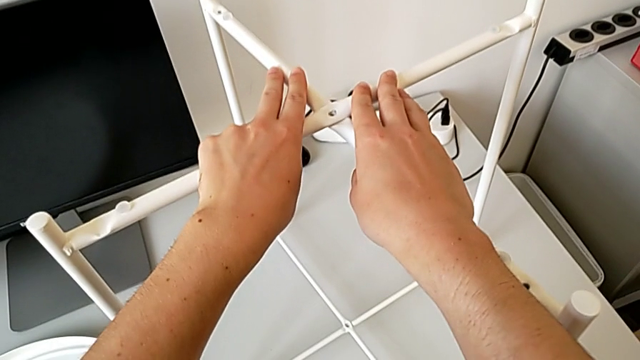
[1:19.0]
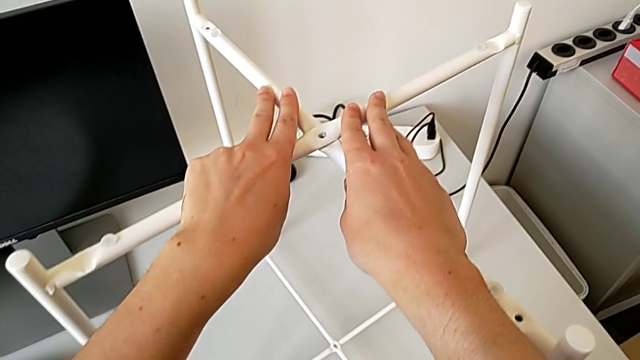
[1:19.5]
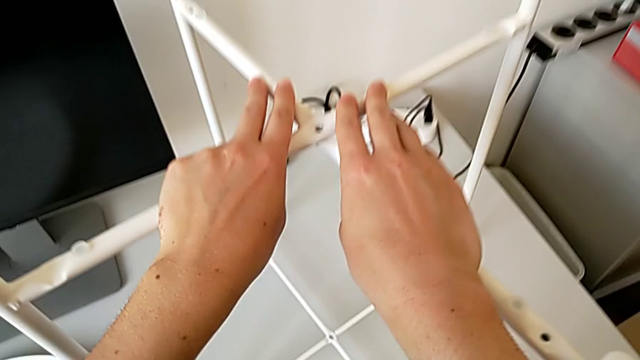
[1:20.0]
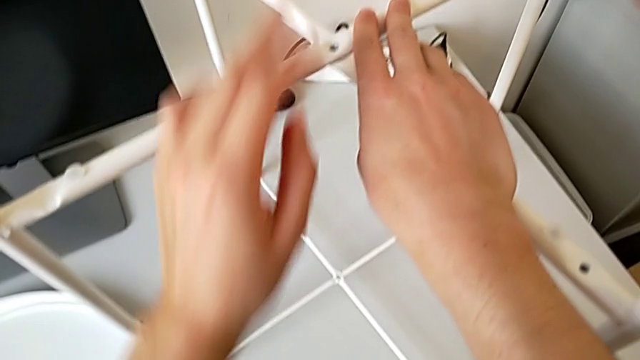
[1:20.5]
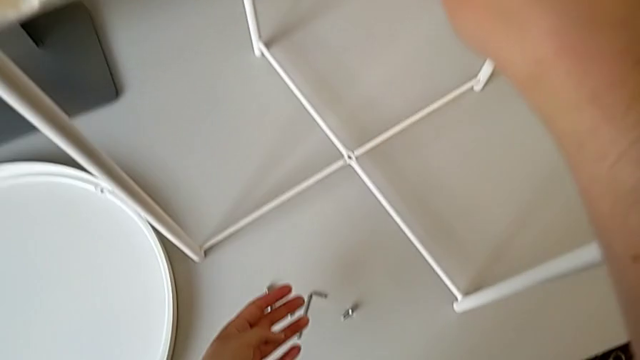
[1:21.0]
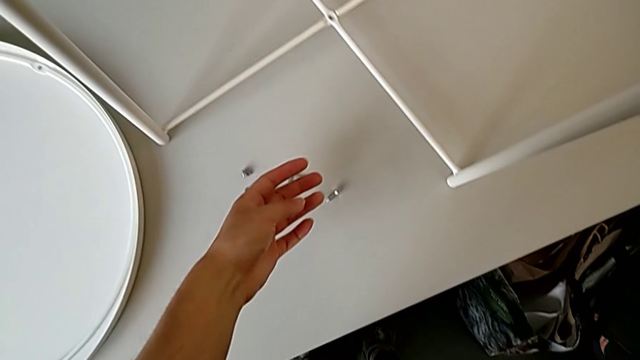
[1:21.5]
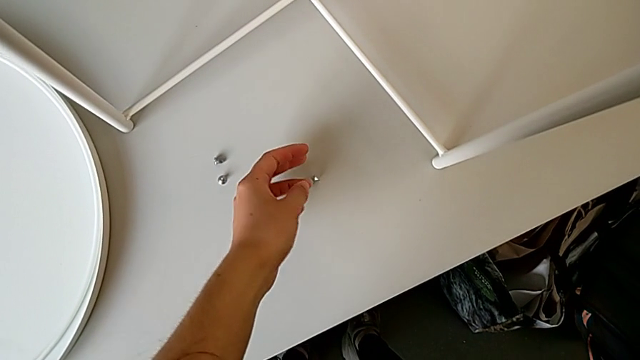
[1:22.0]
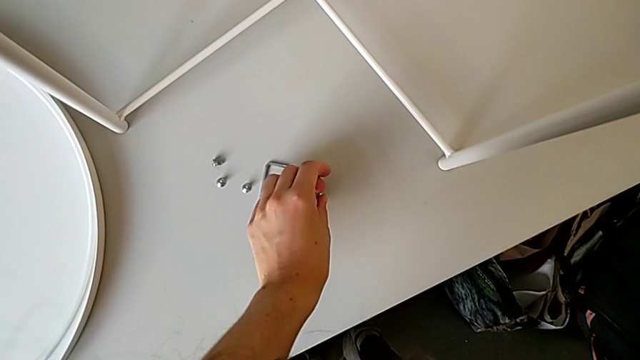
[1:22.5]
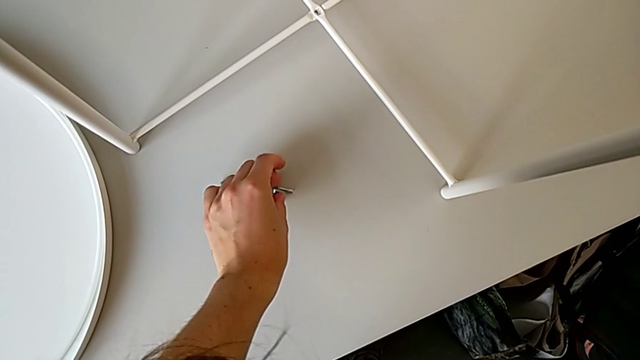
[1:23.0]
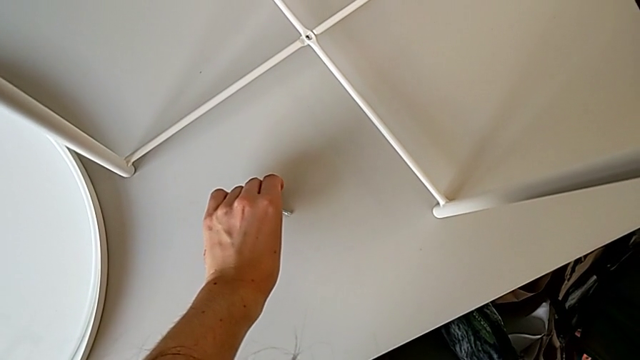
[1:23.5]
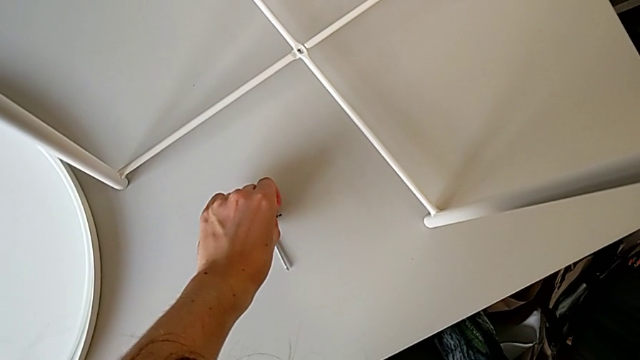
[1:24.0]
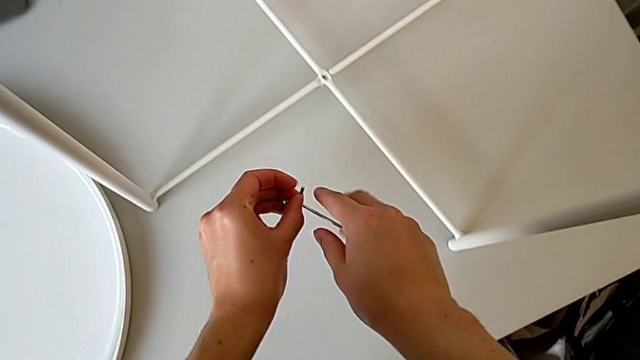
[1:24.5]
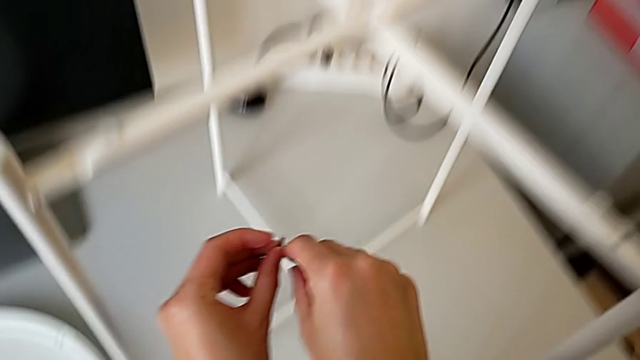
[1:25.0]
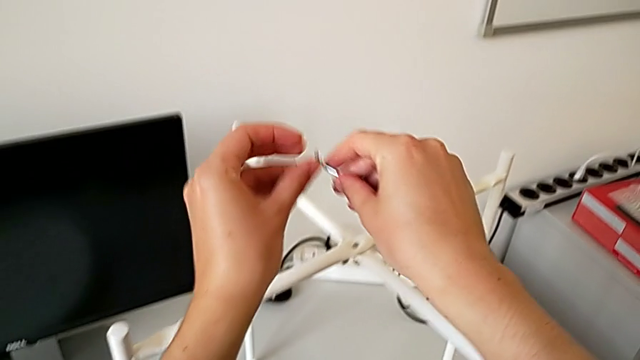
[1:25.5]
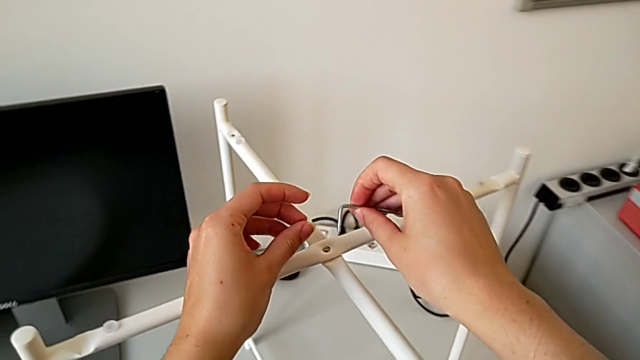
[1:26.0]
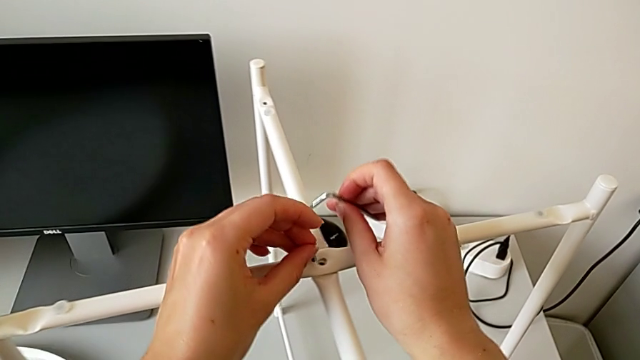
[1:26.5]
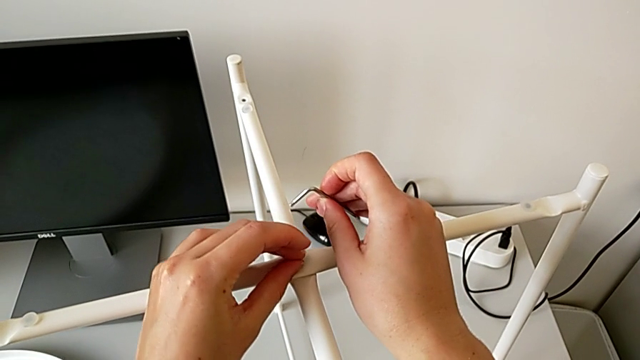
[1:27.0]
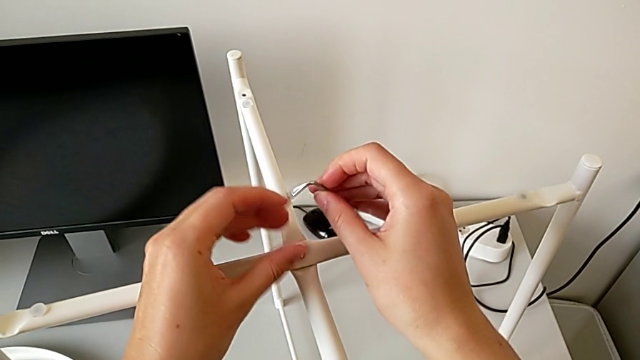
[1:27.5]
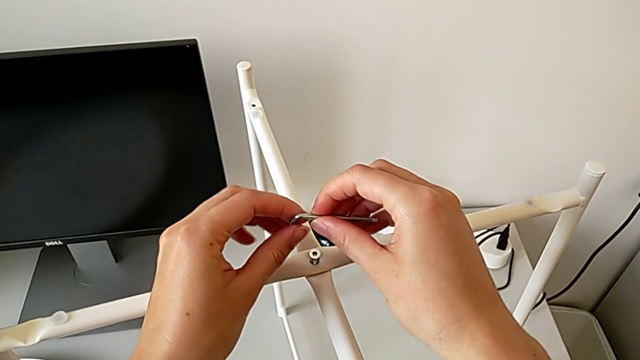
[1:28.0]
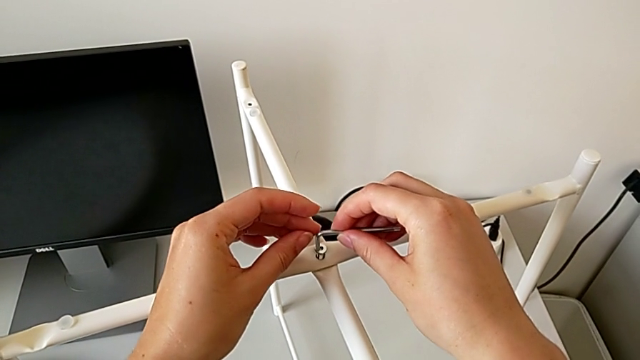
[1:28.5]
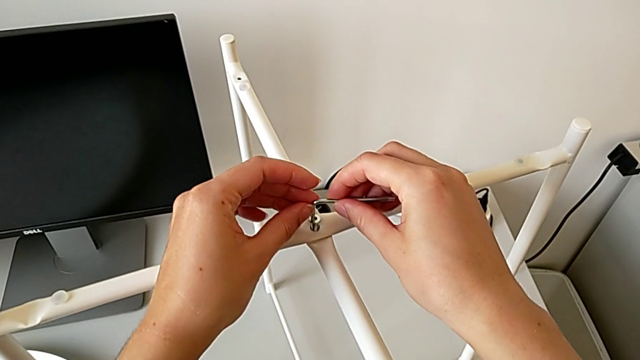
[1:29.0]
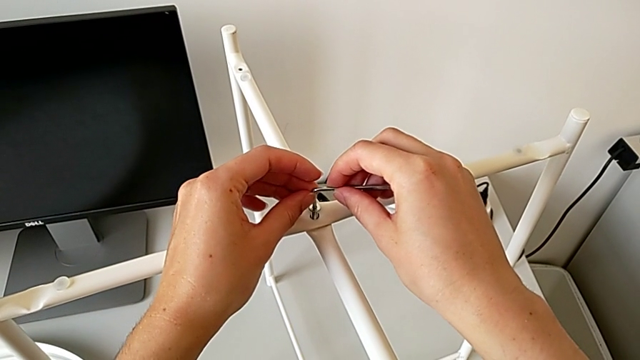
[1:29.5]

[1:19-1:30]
The camera wearer is assembling the top screw of the legs. They hold the leg, grab the hex socket head, grab the Allen wrench, insert the hex socket head and insert the Allen wrench.

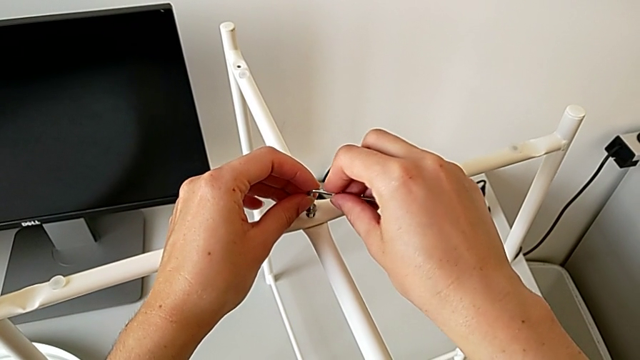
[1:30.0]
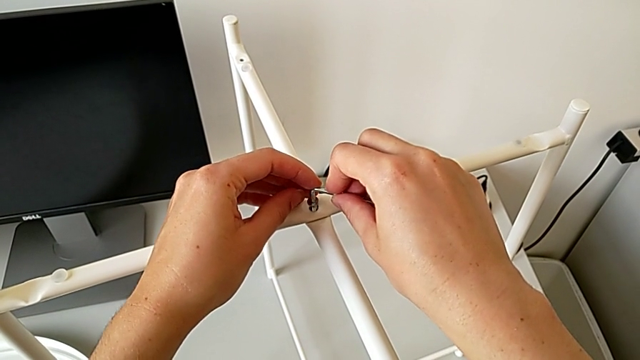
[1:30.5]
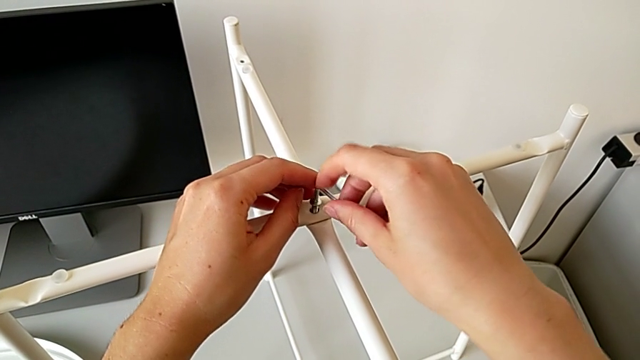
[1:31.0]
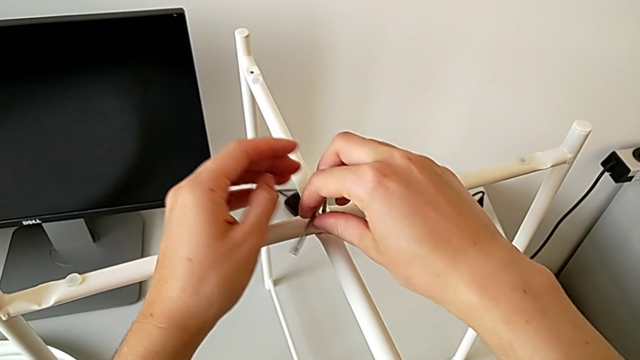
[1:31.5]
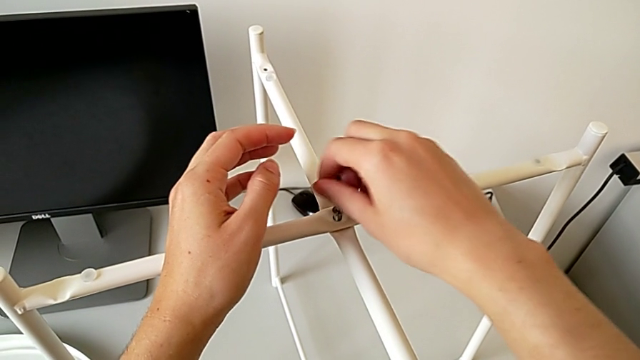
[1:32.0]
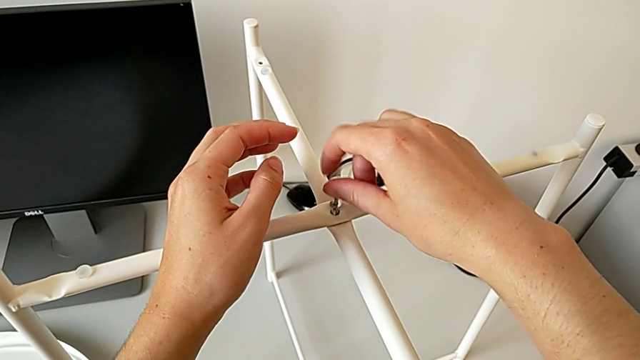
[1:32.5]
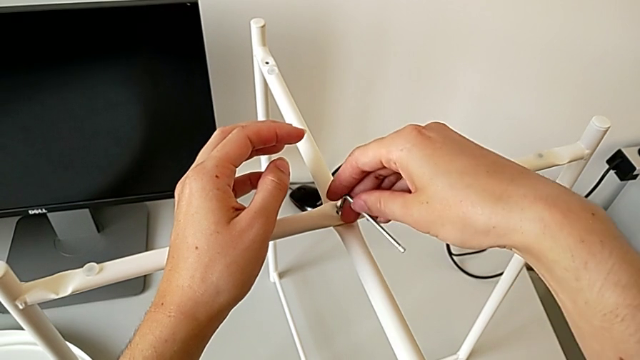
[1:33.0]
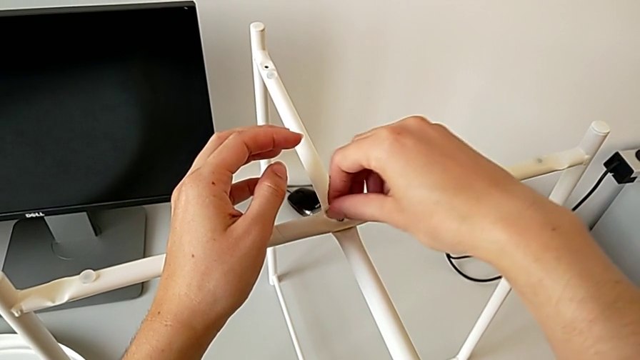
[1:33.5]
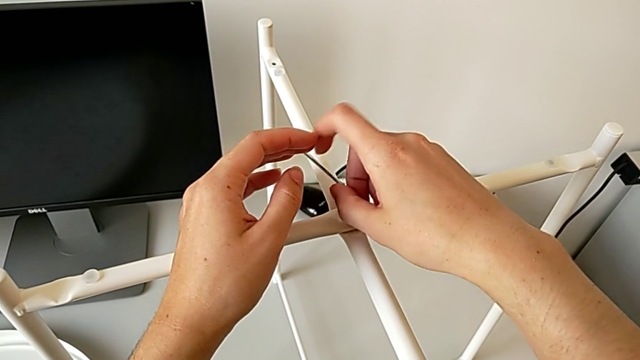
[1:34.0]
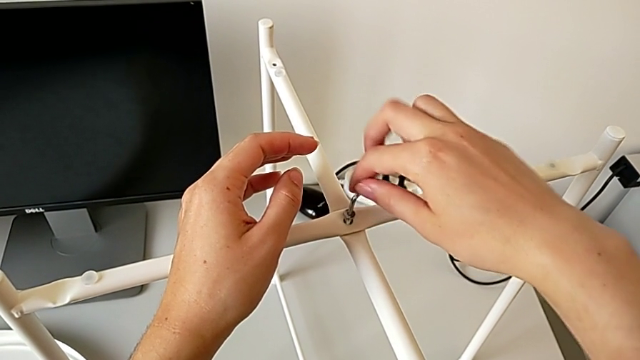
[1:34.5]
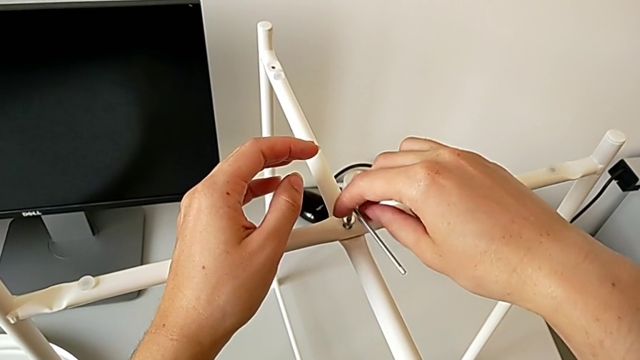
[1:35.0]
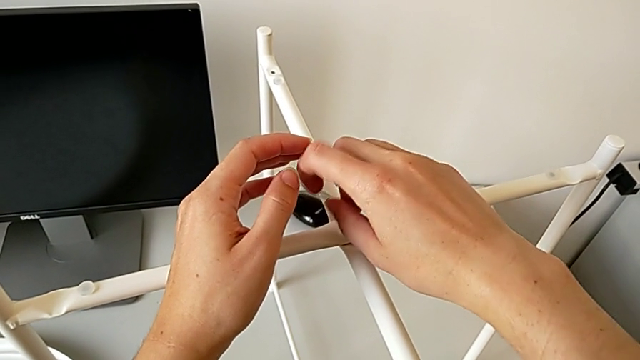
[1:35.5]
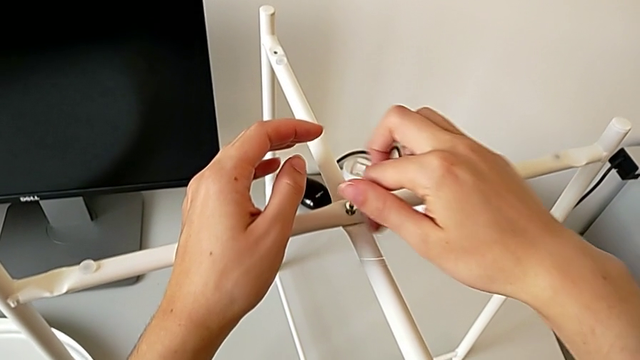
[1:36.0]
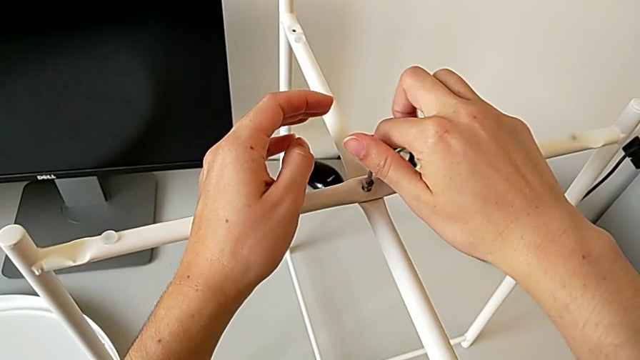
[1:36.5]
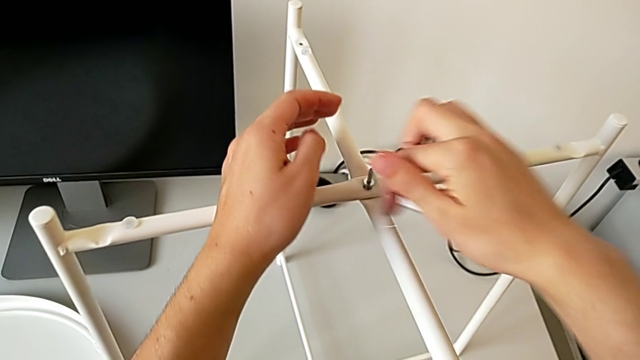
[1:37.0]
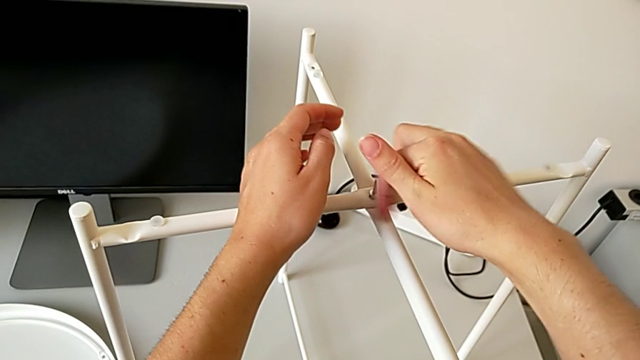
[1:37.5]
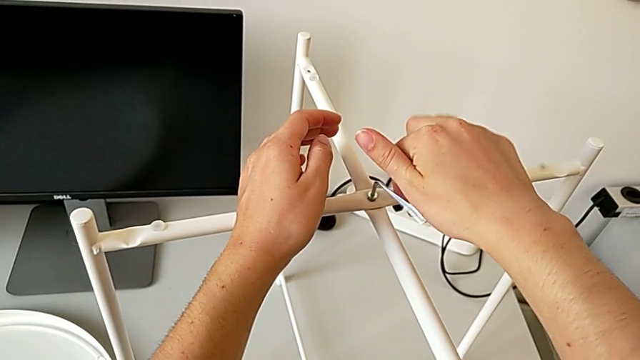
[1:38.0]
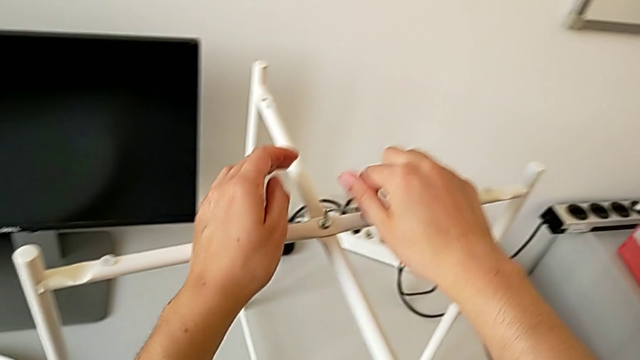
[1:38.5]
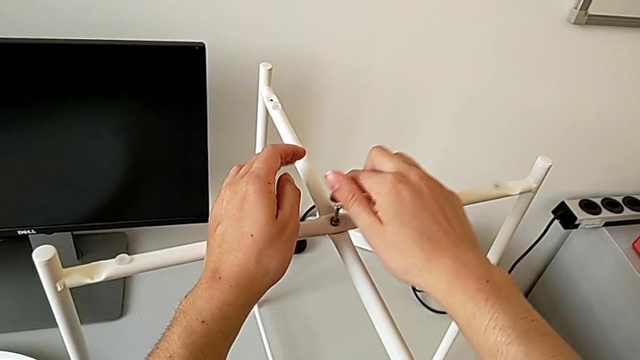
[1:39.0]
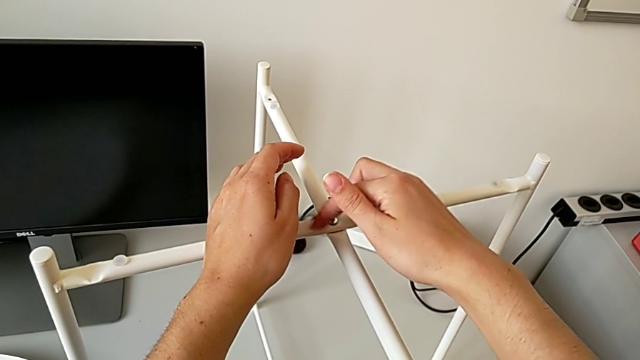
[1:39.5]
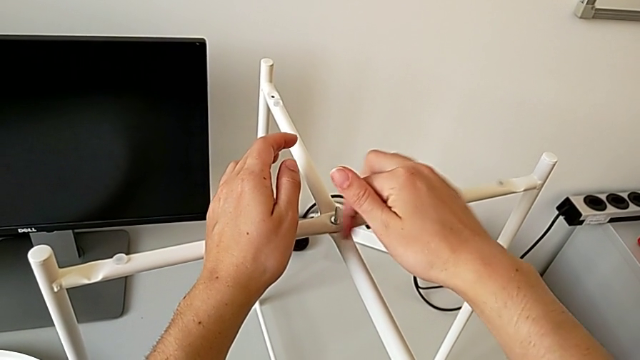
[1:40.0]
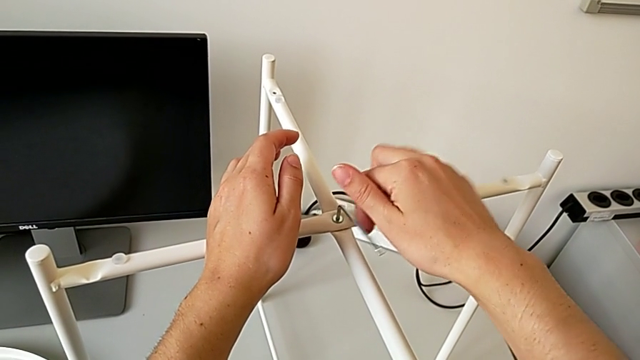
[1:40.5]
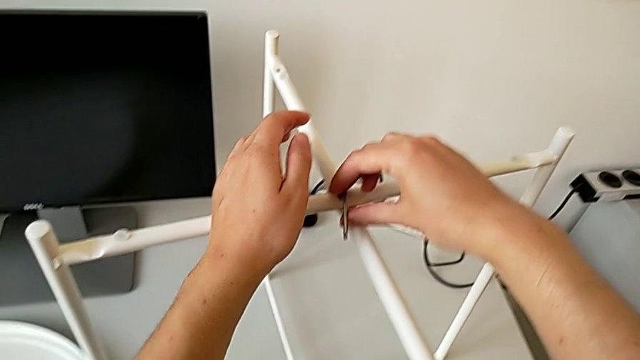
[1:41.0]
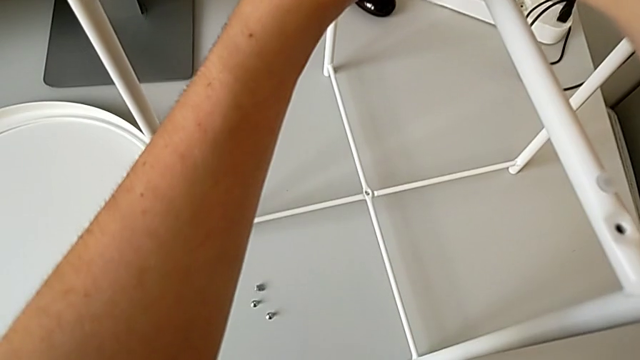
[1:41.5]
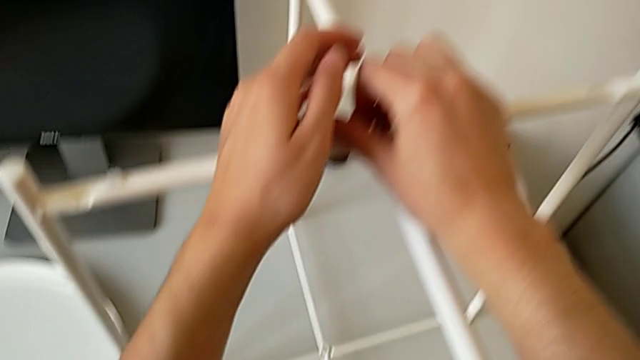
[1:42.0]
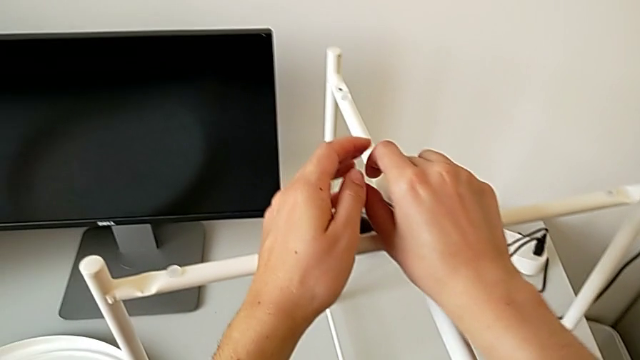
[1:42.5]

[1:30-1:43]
The camera wearer is assembling the top screw of the legs. They screw the hex socket head.
